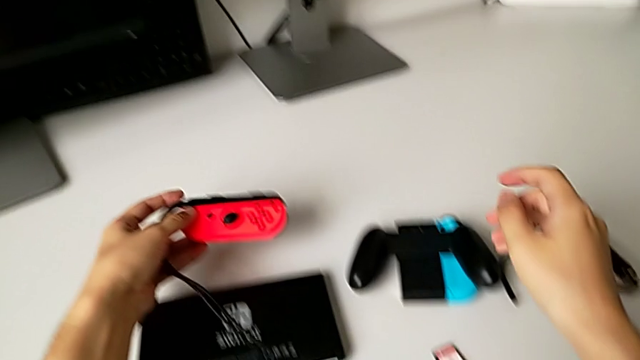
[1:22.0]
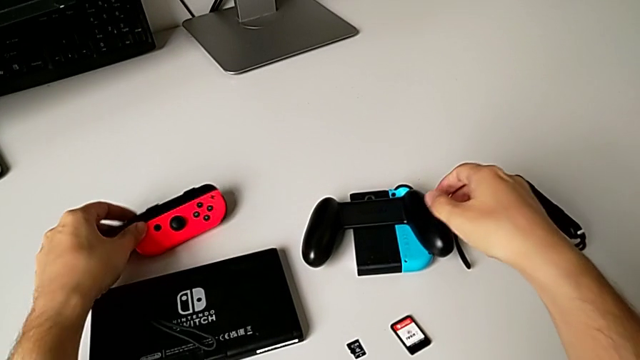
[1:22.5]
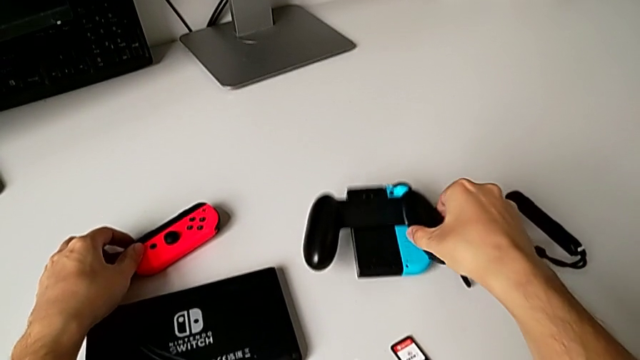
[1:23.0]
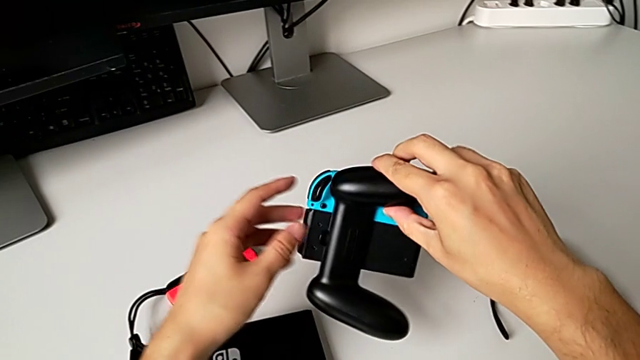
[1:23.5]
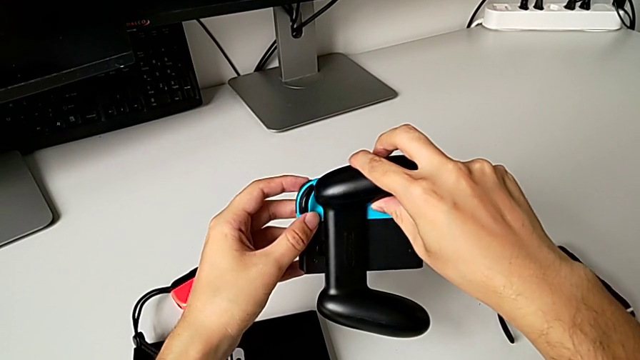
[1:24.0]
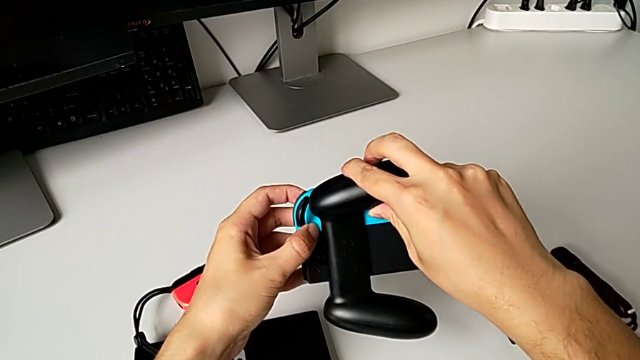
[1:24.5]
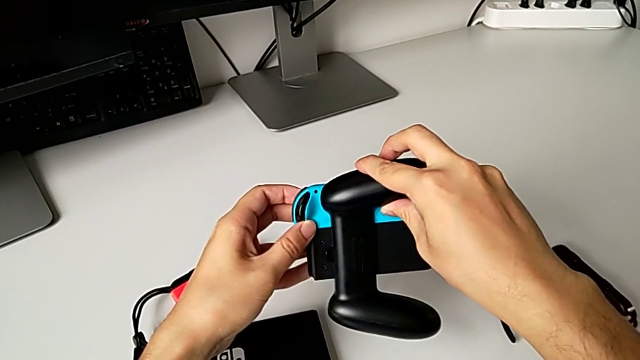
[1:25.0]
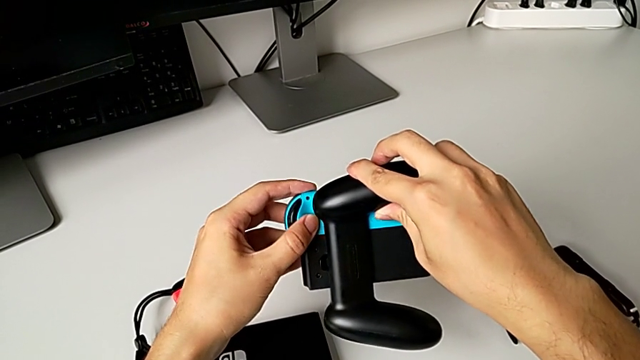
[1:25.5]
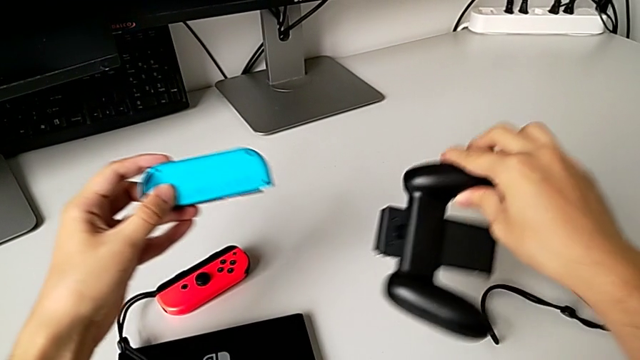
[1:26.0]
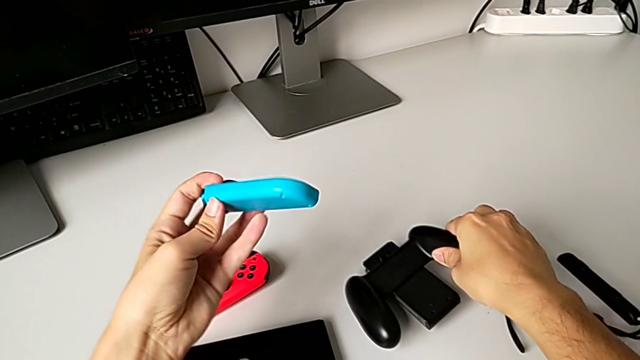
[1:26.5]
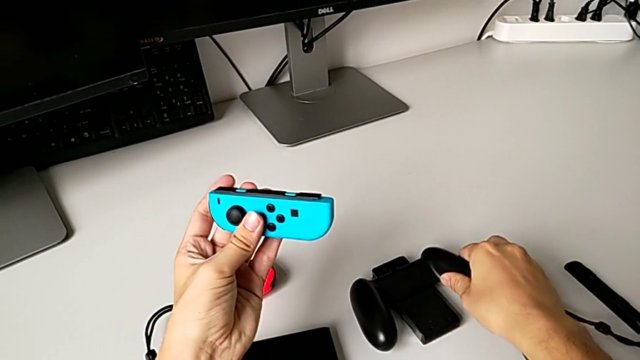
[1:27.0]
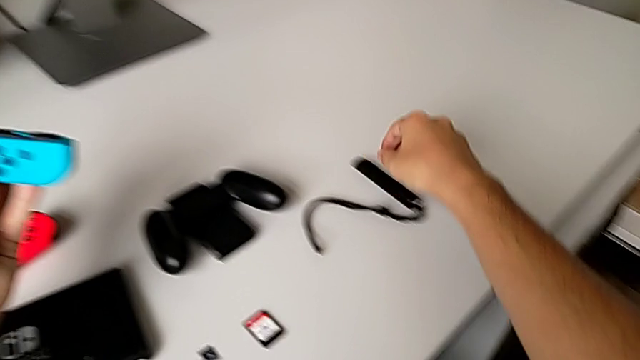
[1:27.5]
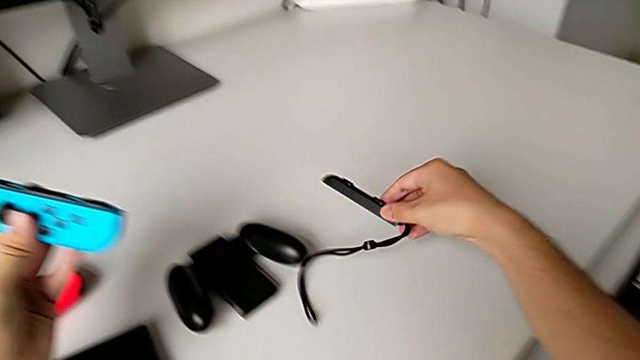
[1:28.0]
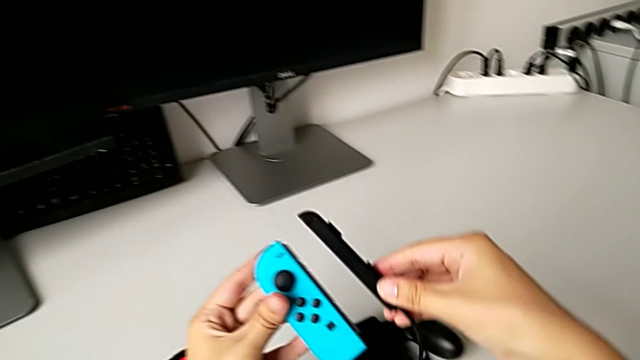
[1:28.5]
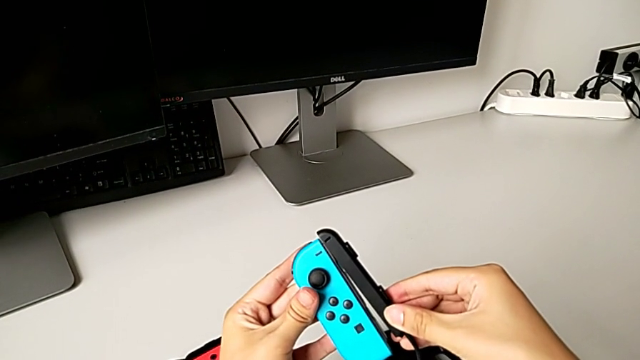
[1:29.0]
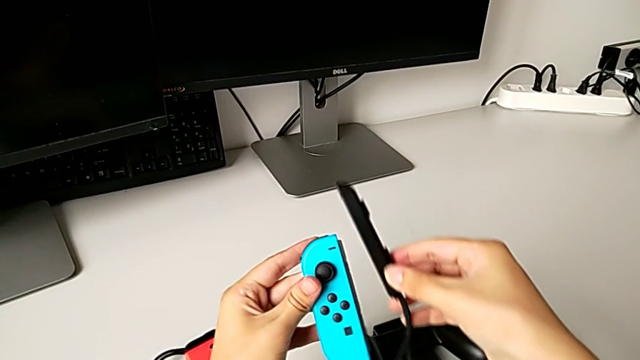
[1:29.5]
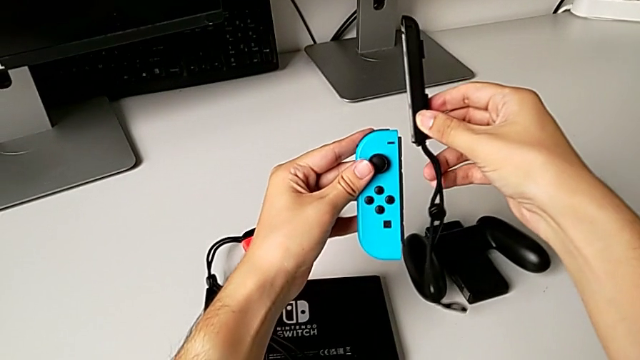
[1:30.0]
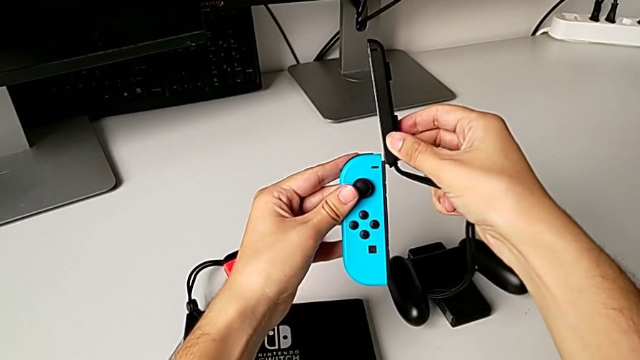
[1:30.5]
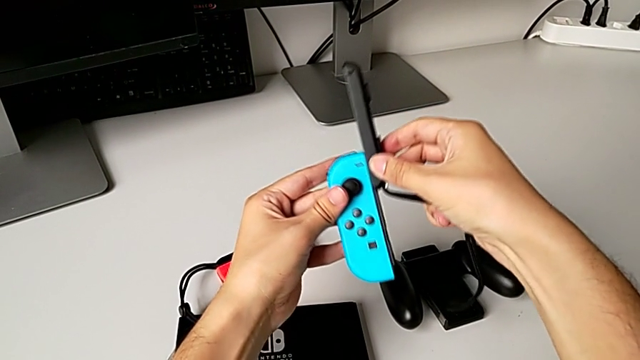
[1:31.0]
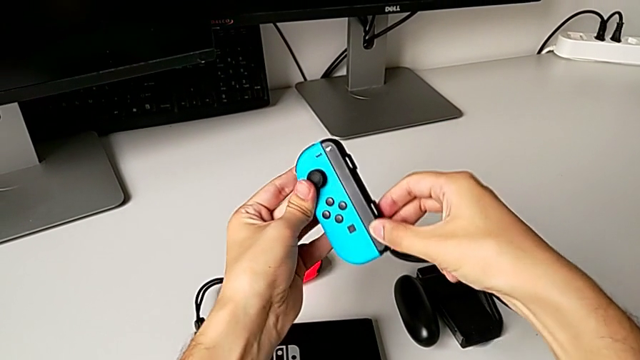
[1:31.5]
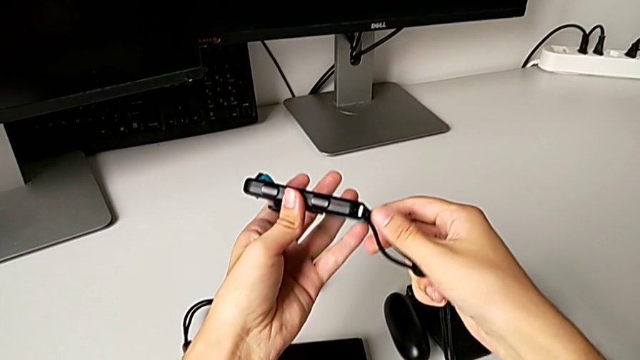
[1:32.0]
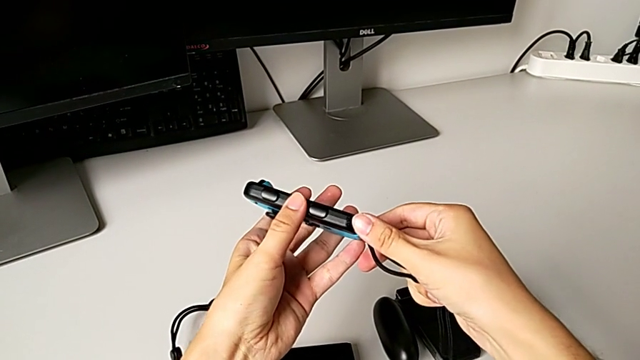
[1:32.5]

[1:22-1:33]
The camera wearer exchanges the blue Joy-Con controller. They place the red Joy-Con controller, grab the comfort grip, unlock the blue Joy-Con controller, place the comfort grip, grab the Joy-Con strap, align the blue Joy-Con controller, insert it and push the blue Joy-Con strap lock.

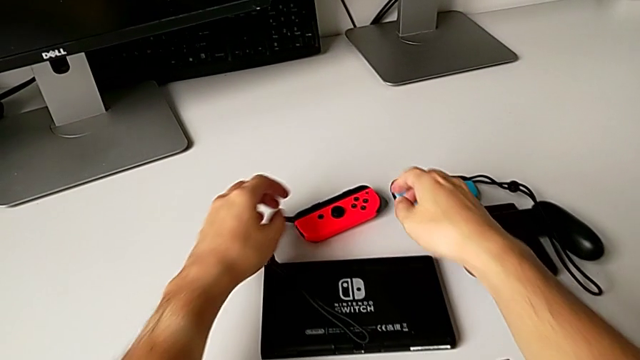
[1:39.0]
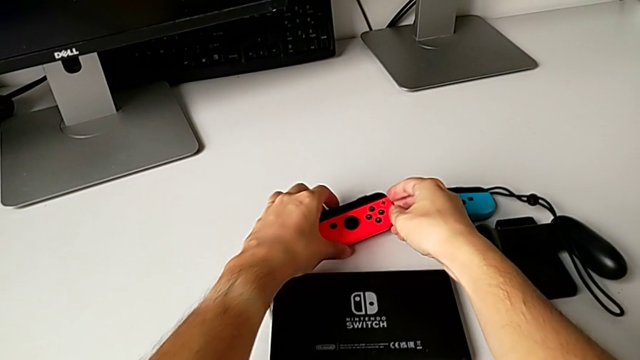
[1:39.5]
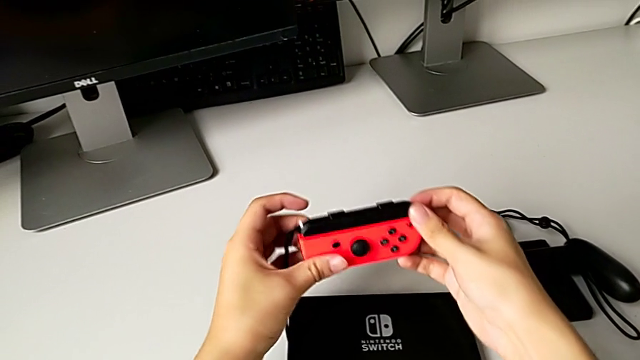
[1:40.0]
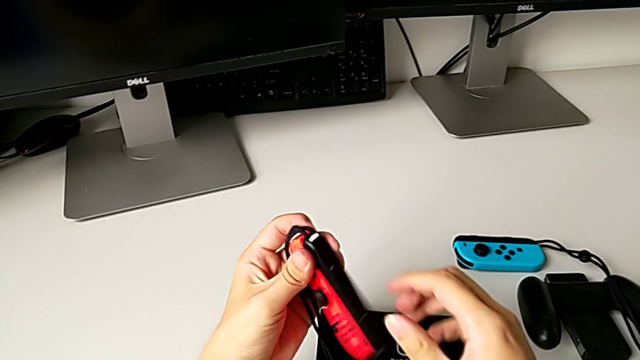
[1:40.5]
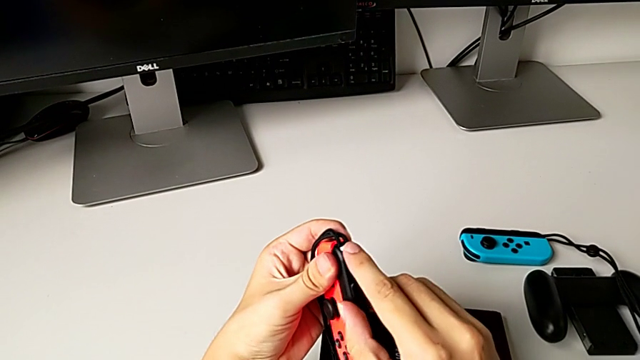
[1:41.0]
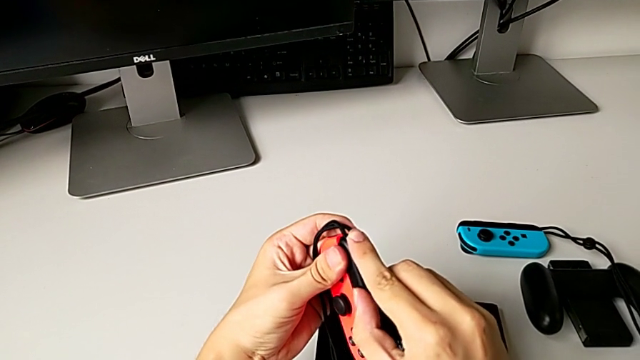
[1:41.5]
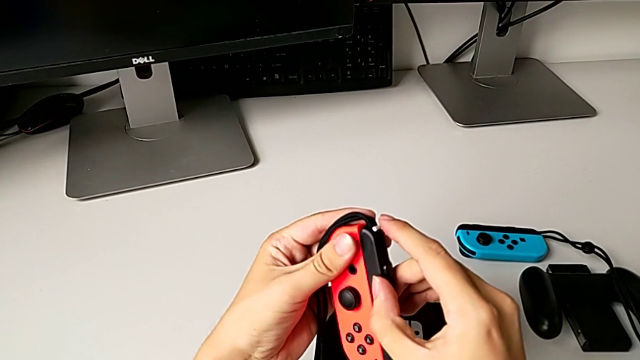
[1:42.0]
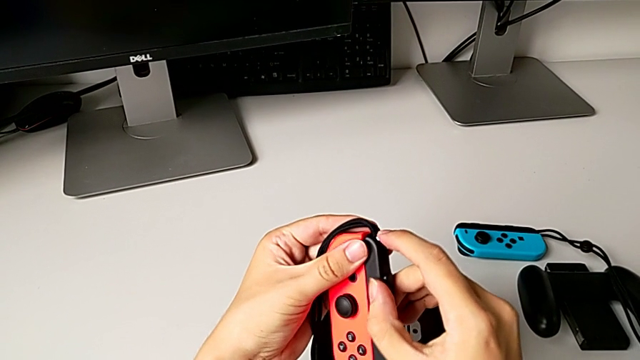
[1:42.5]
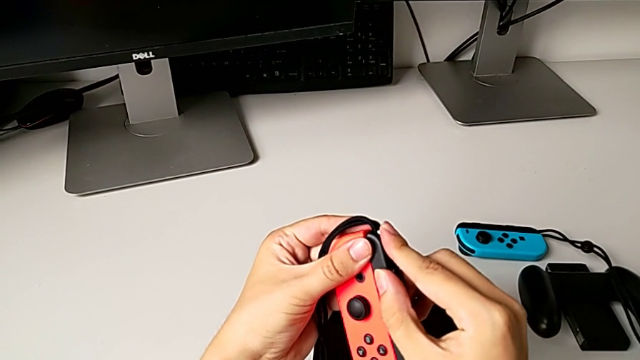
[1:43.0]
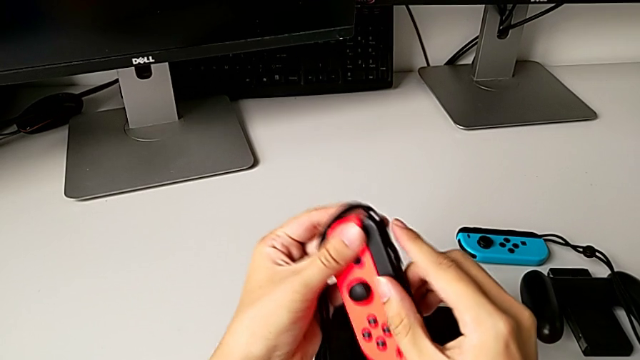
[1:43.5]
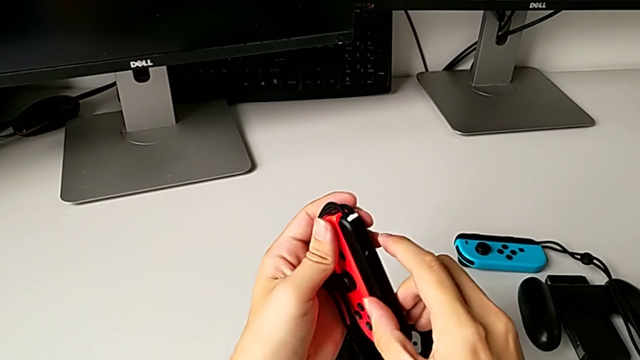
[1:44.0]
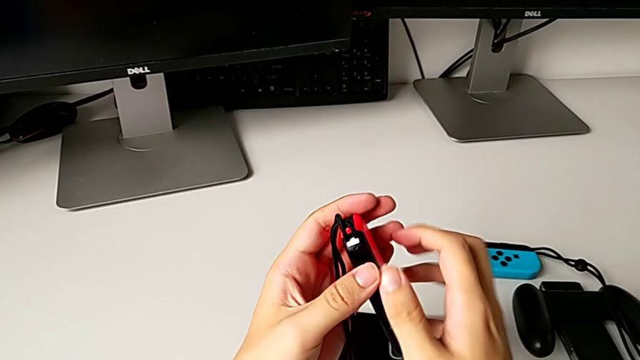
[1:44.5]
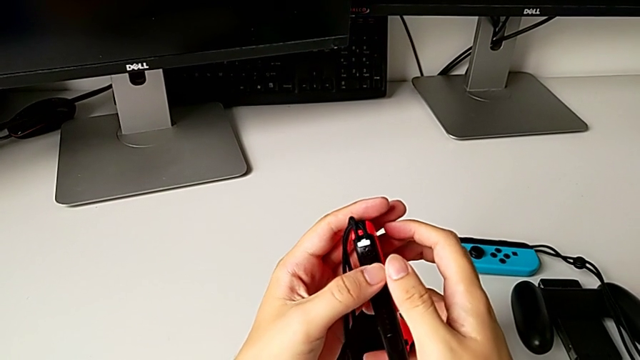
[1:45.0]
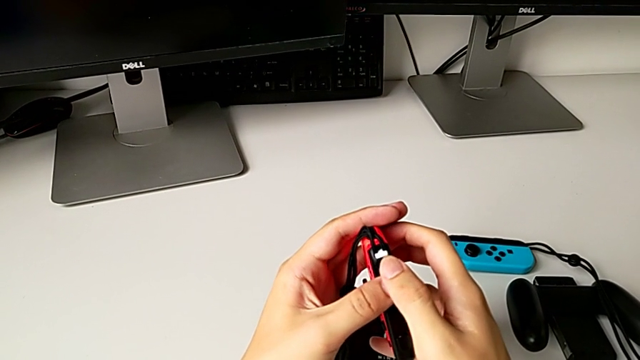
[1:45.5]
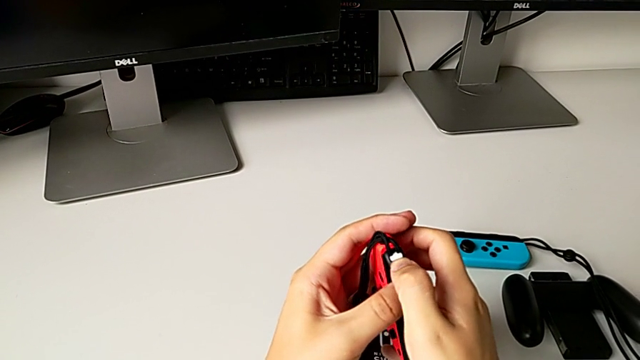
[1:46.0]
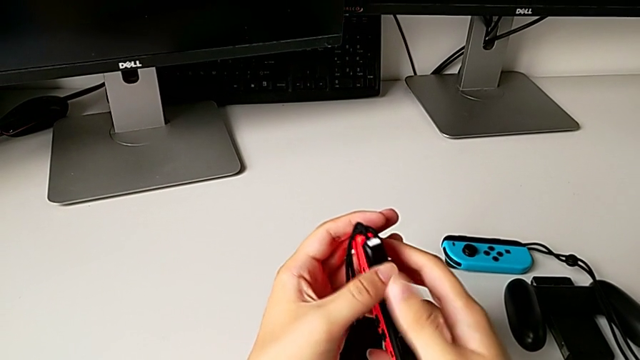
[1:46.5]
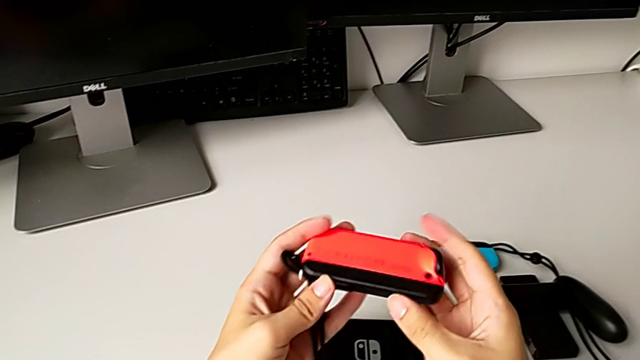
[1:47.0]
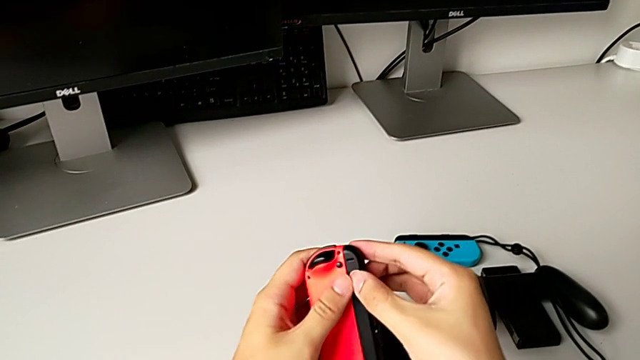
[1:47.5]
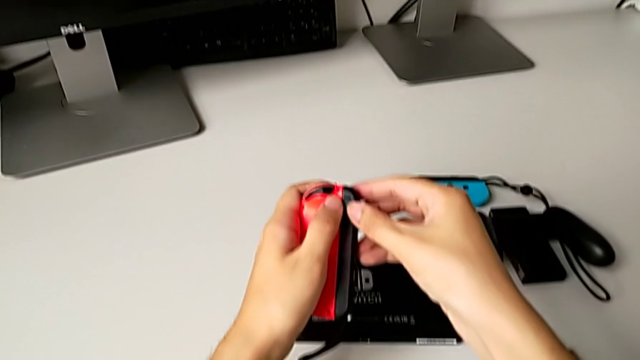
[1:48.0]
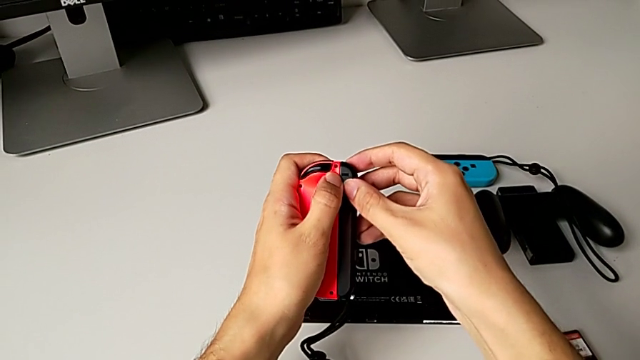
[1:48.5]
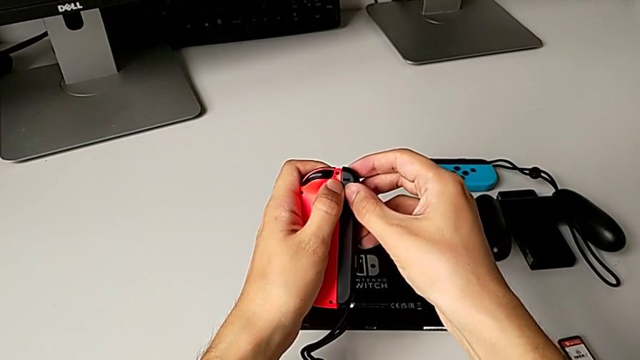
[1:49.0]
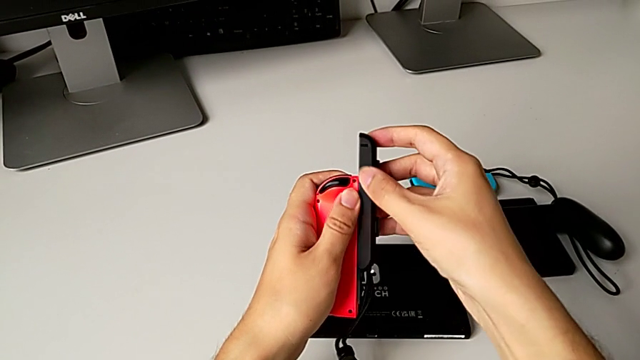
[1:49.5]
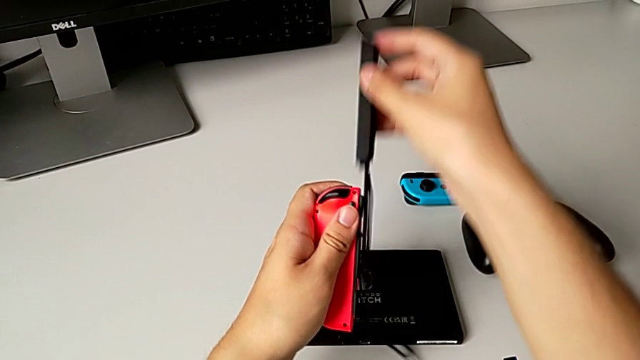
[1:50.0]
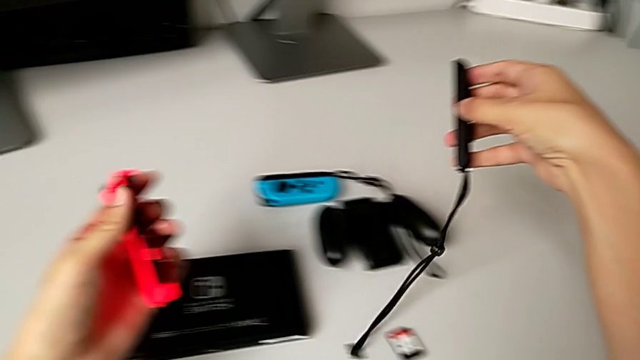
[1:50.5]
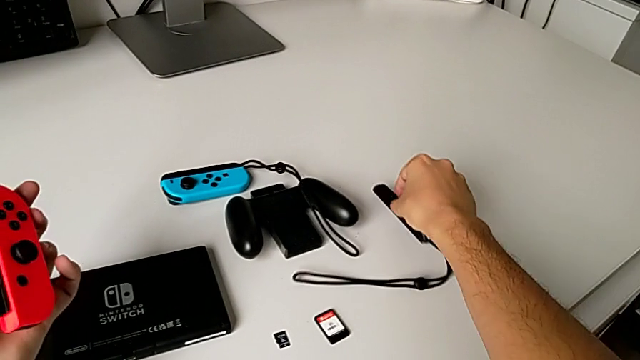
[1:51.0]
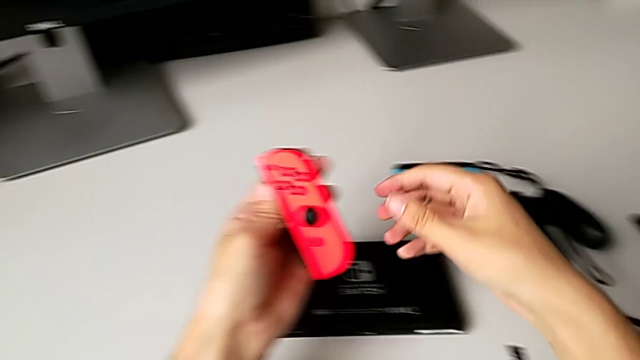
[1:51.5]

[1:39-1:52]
The camera wearer is changing the Joy-Con controllers to the handheld mode. They grab the red Joy-Con controller, wrongly push the red Joy-Con strap lock, not pushing hard enough, push it, withdraw the red Joy-Con strap and place the Joy-Con strap.
